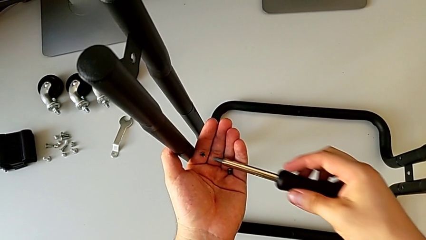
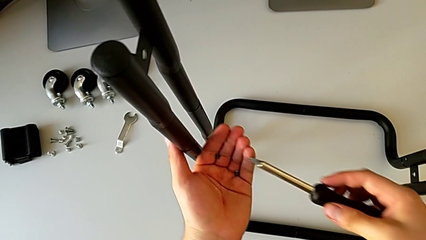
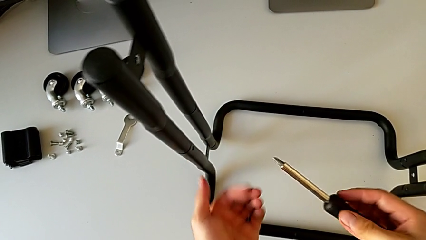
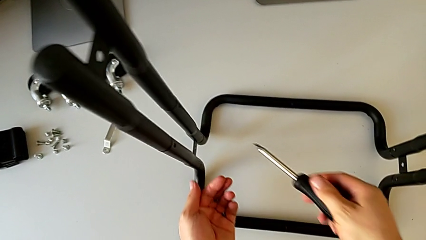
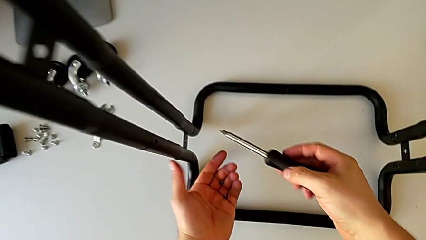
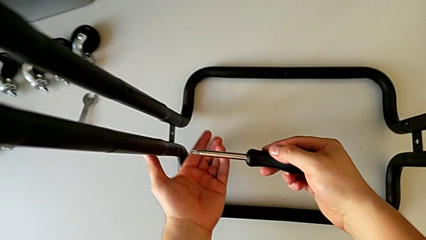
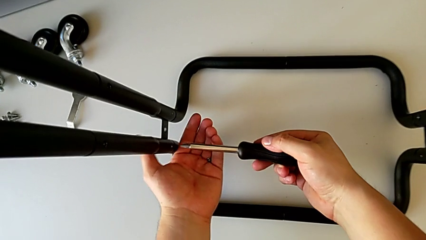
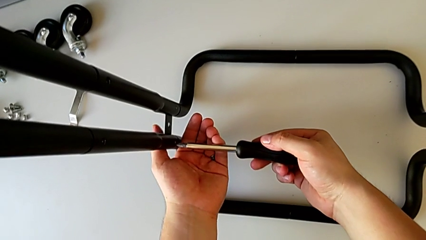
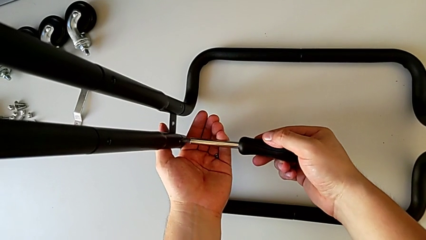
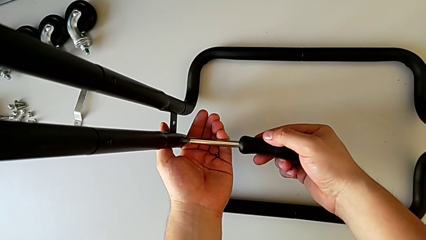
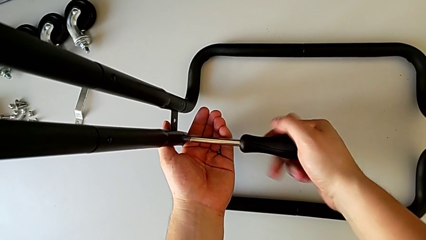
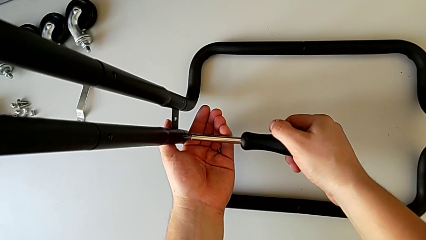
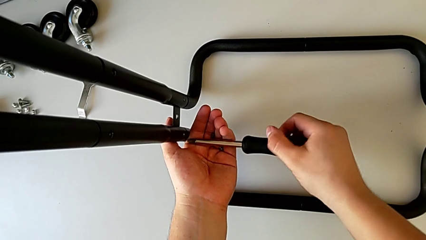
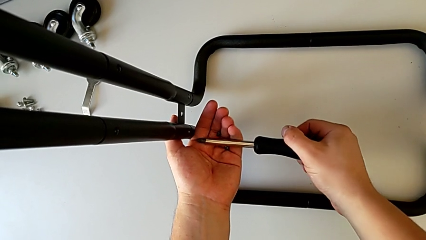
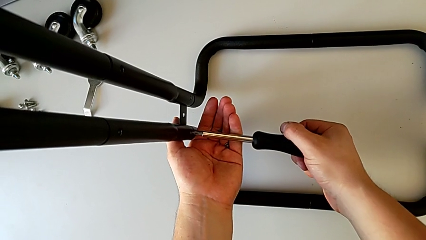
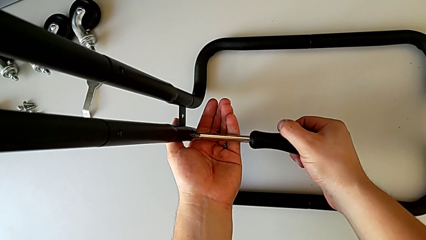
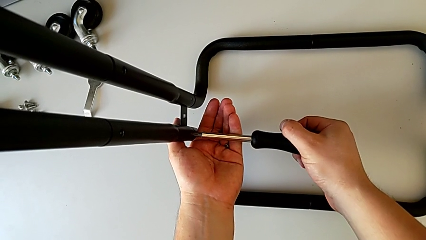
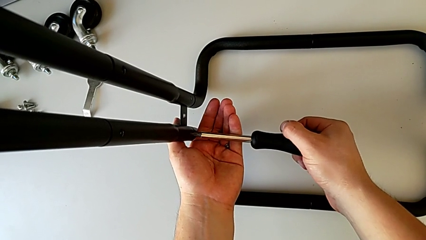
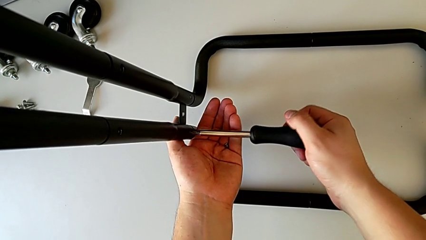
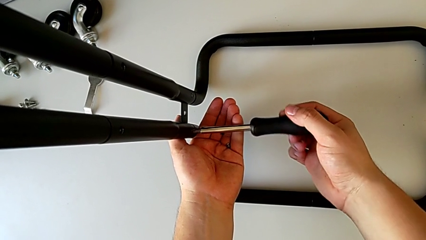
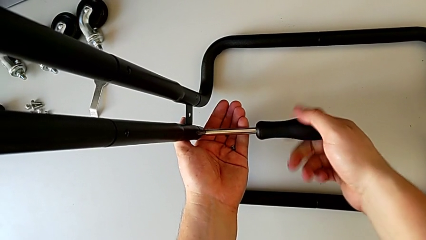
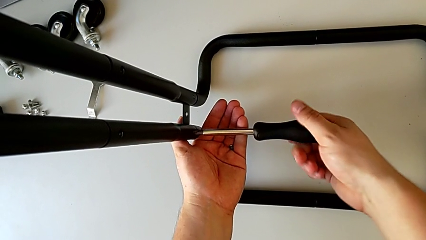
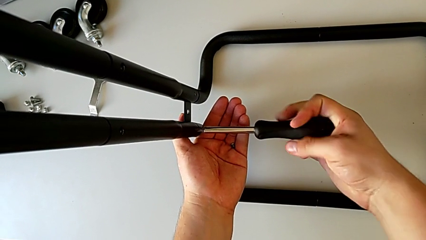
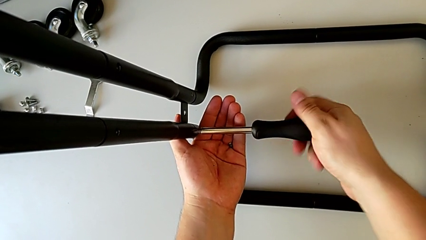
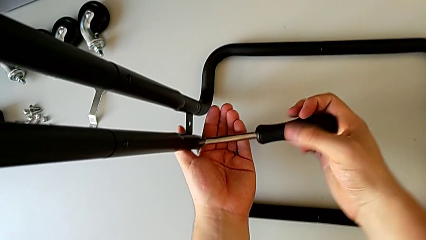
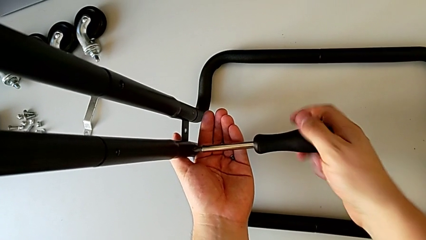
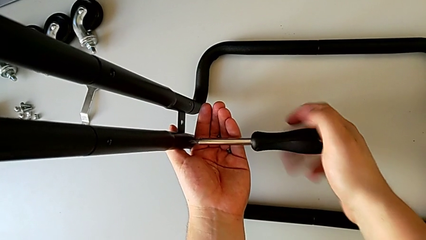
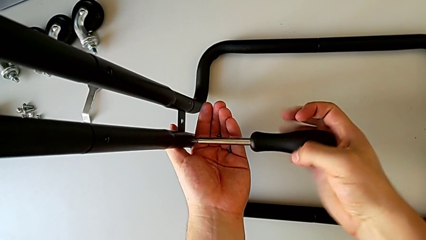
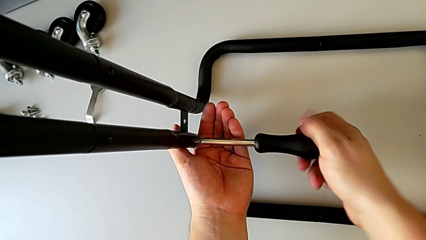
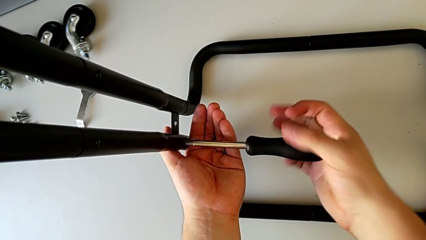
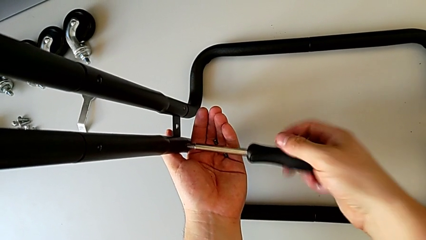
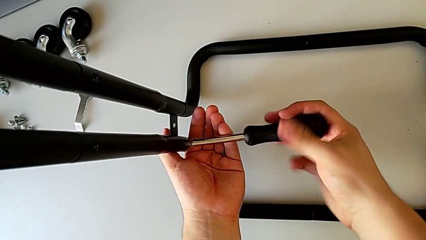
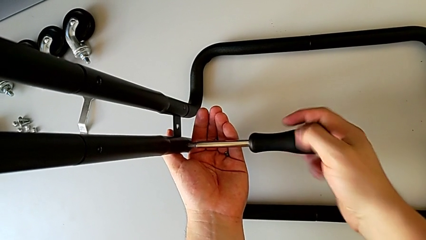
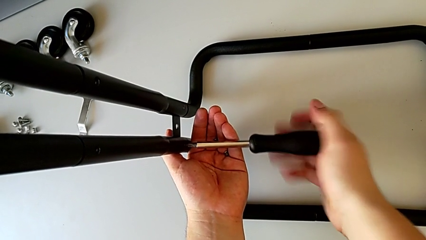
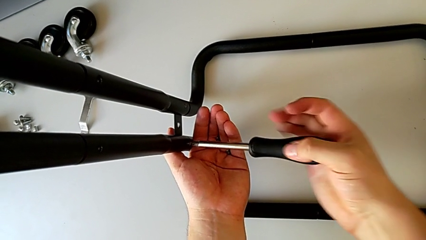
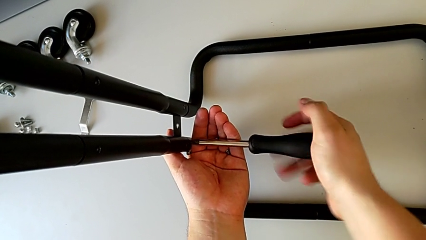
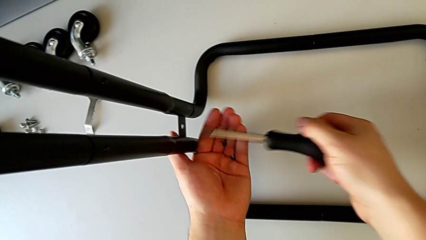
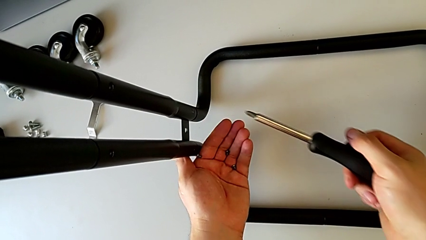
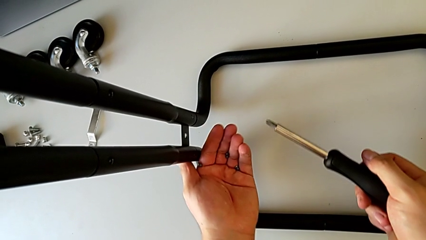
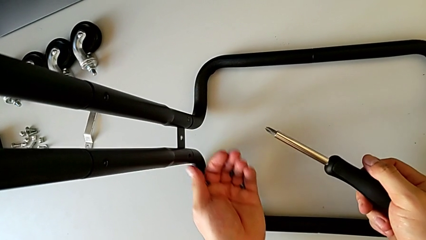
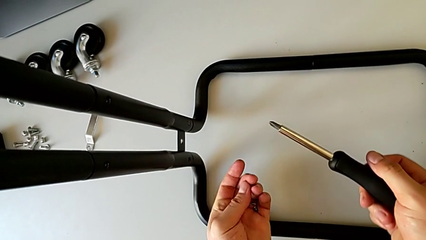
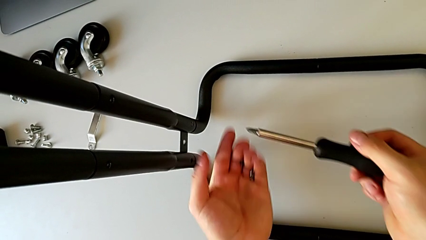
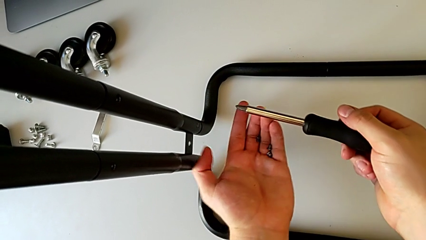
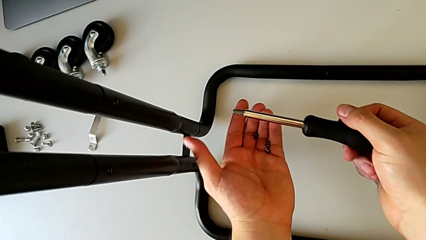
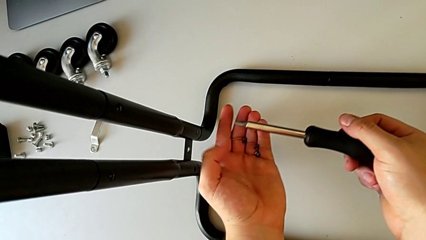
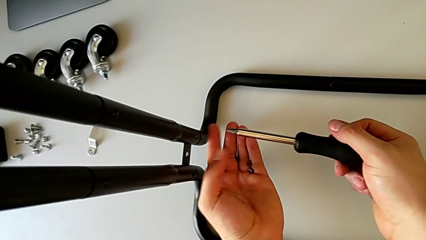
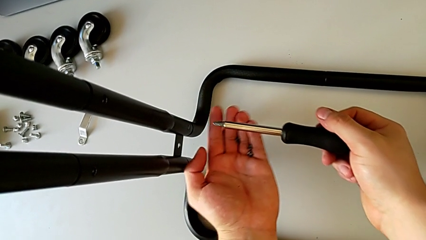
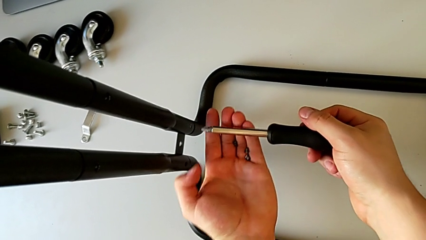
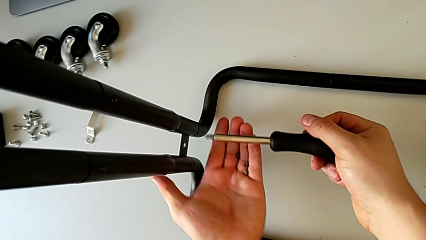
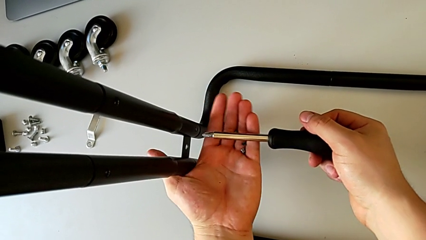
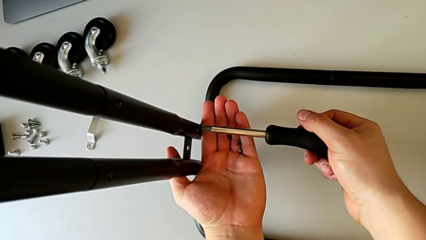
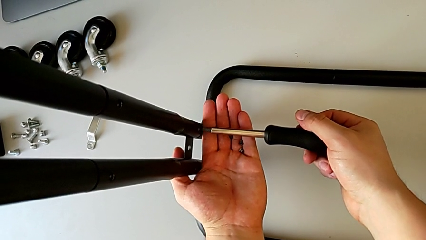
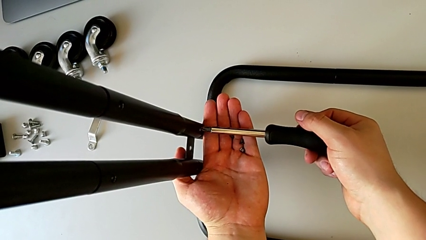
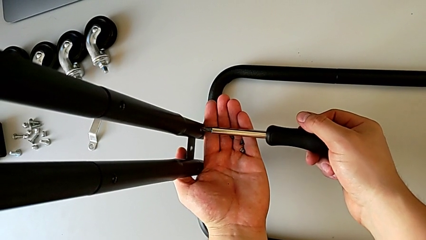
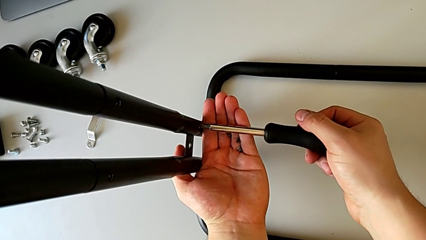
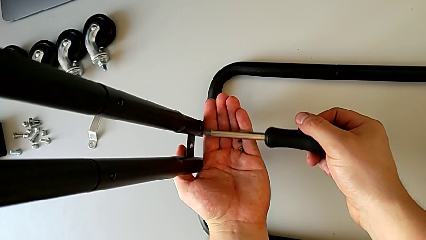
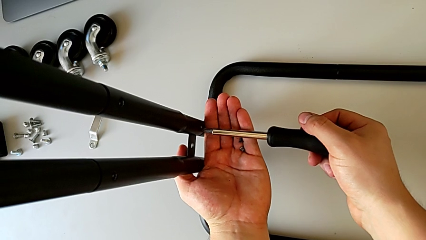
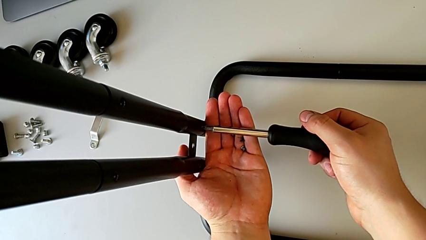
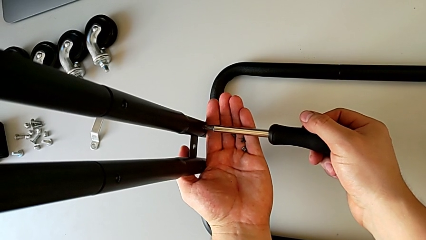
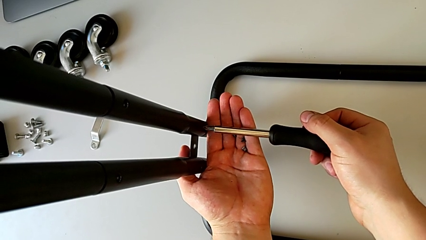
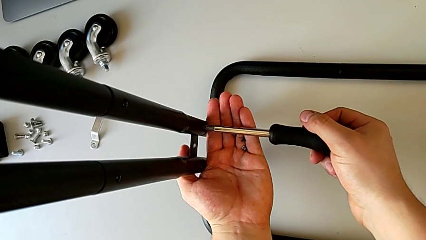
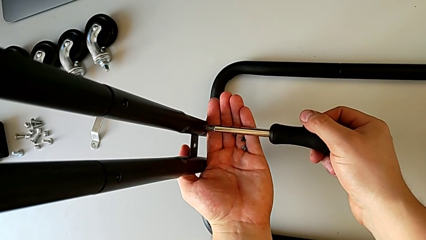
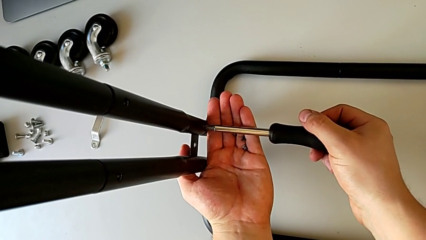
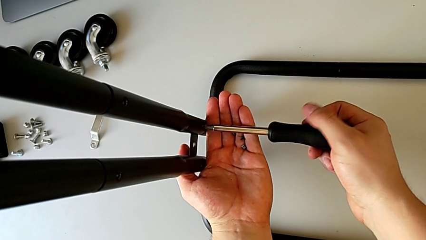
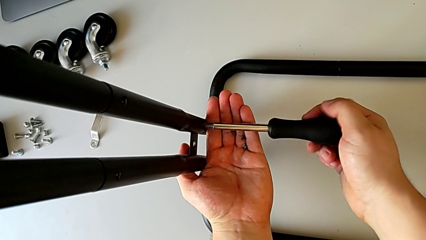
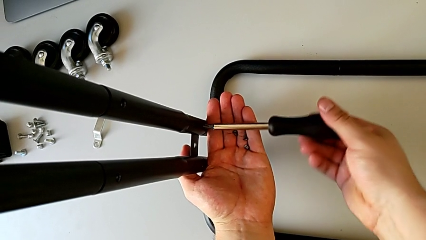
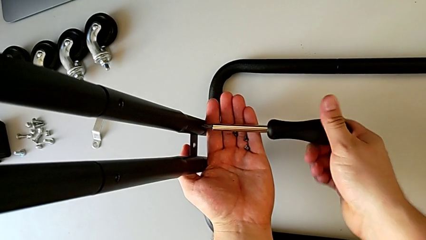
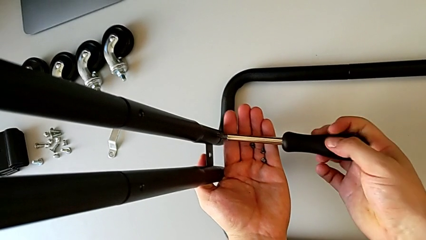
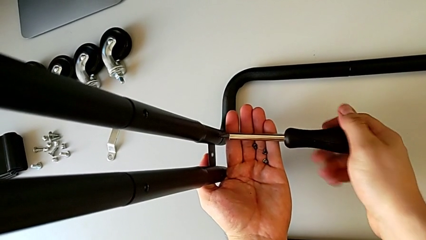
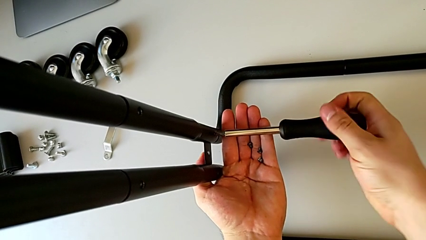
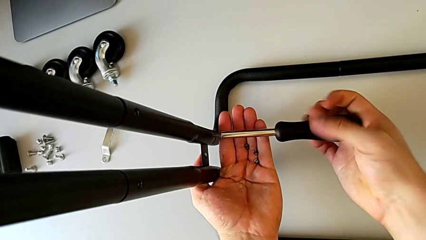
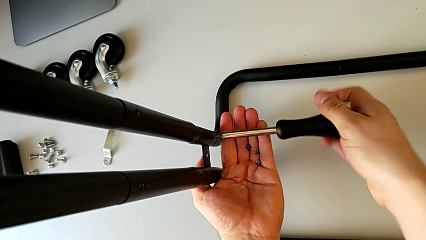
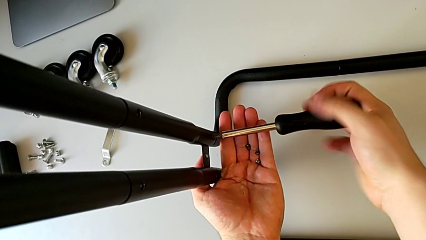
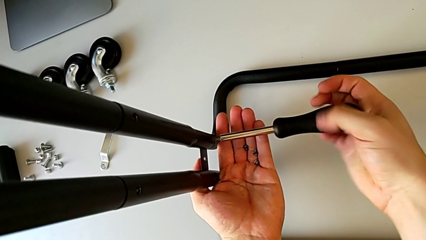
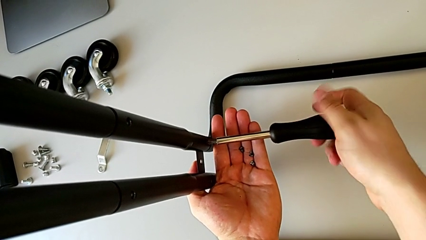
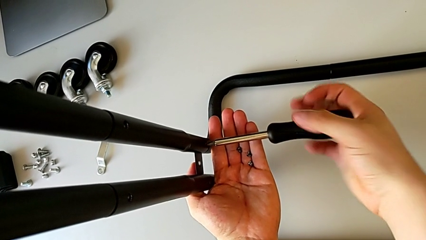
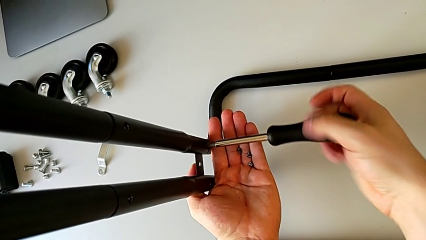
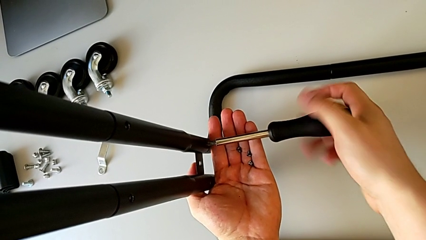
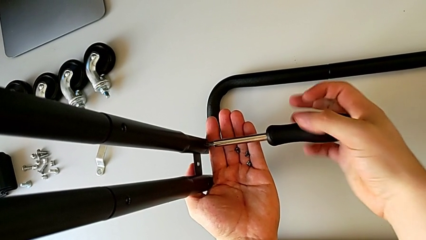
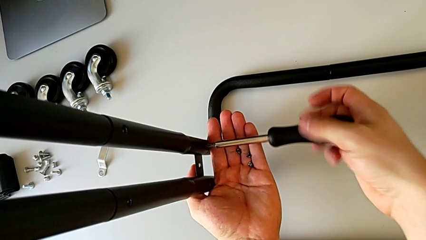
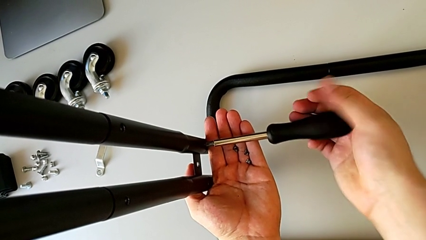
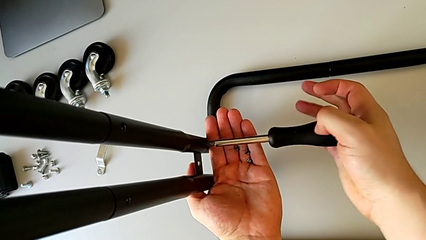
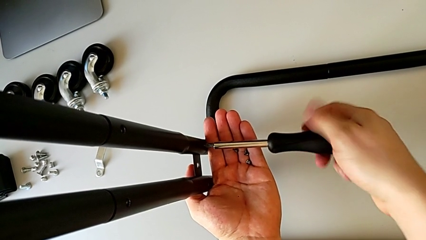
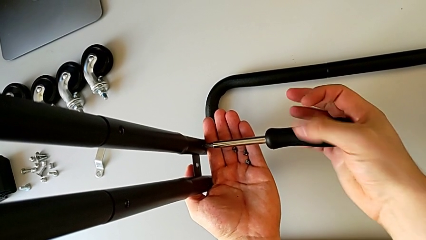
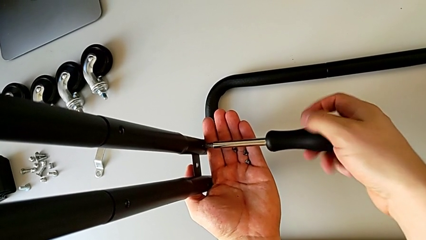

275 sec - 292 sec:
The camera wearer is unscrewing the left side bar. They disassemble the screw, withdraw the screwdriver with the right hand, insert it, unscrew the screw, disassemble it, withdraw the screwdriver with the right hand, insert it and unscrew the screw.
